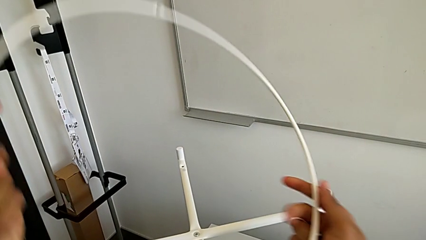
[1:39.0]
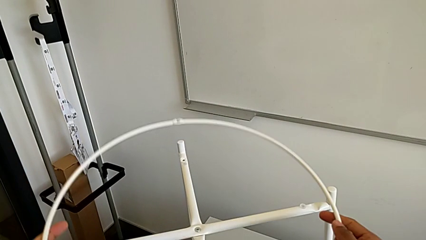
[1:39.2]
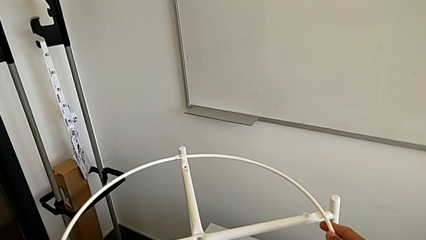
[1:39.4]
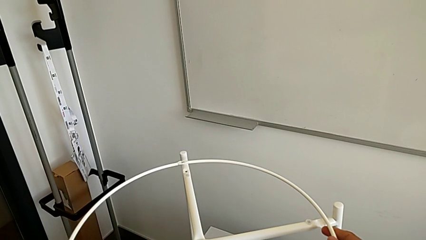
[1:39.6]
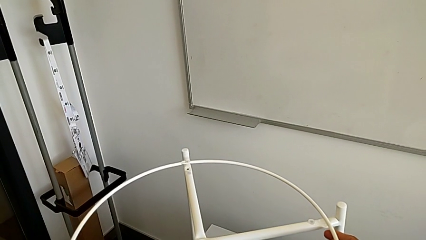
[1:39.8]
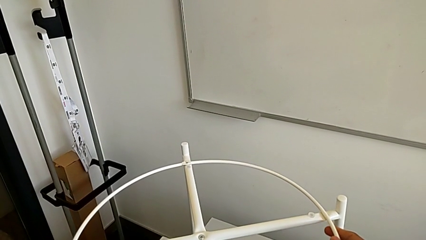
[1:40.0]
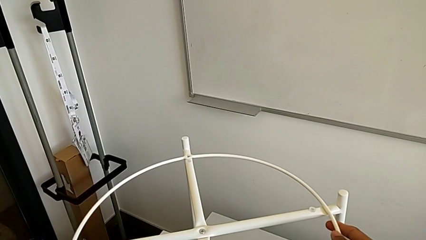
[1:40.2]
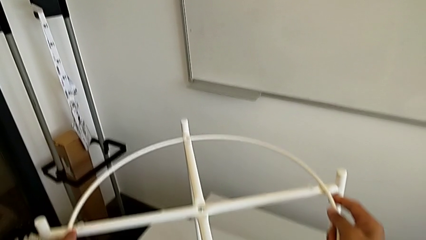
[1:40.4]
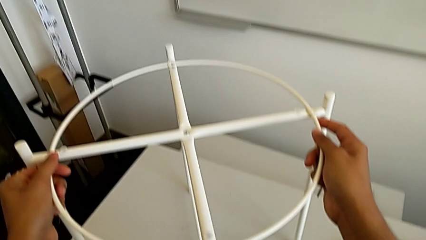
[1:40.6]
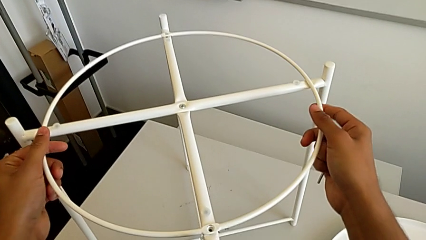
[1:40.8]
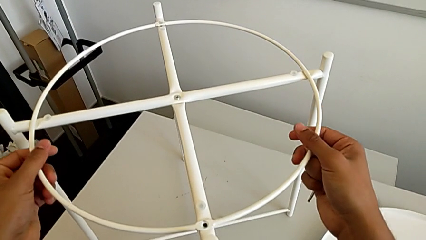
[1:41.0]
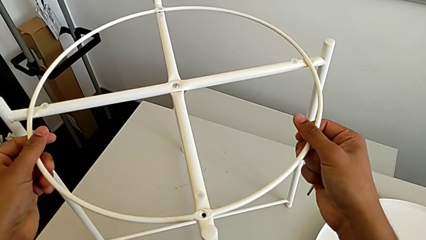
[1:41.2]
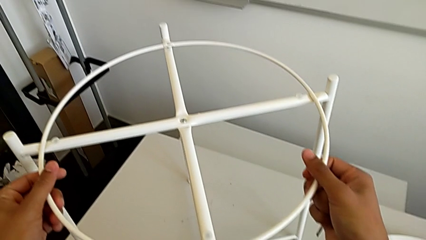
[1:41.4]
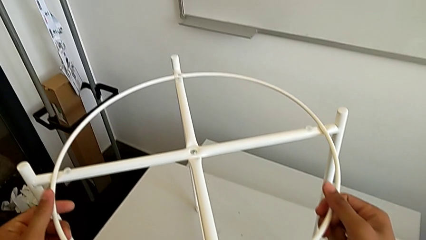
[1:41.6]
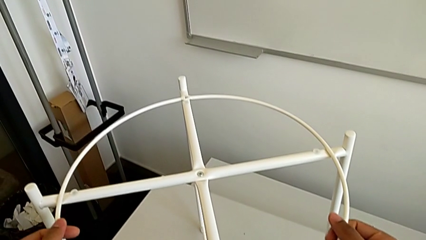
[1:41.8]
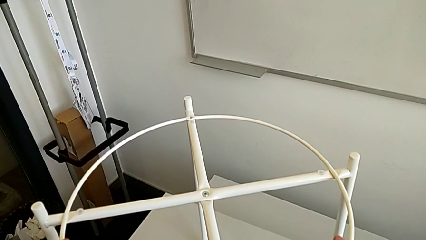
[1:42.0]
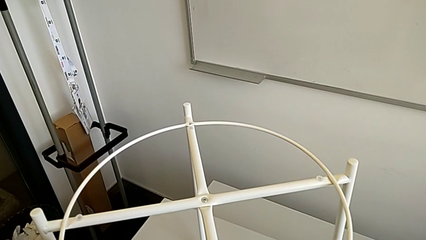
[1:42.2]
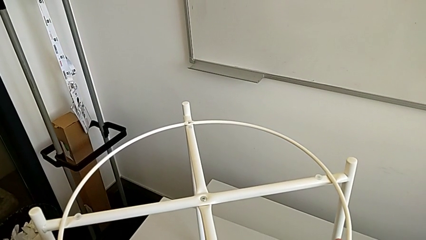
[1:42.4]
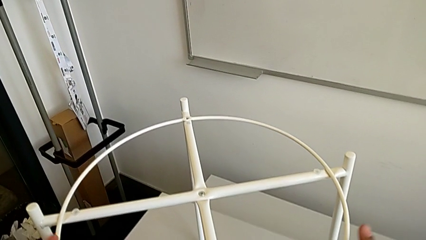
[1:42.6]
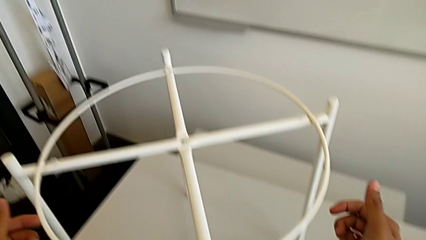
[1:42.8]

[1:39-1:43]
The camera wearer is assembling the circle around the legs. They place the circle.

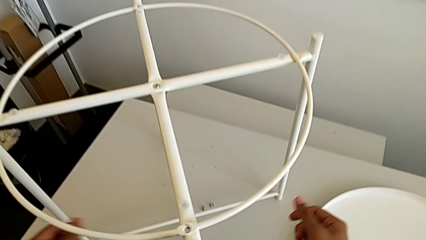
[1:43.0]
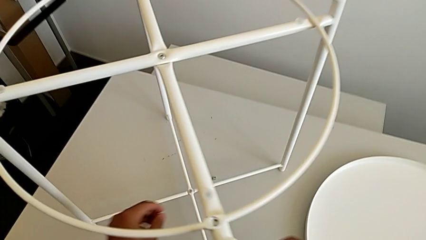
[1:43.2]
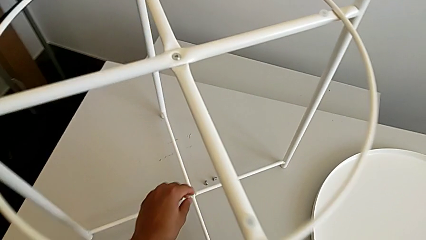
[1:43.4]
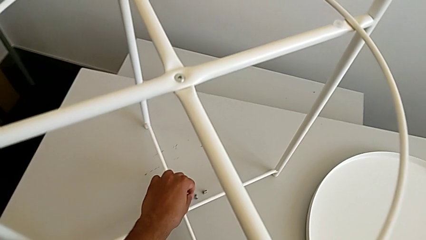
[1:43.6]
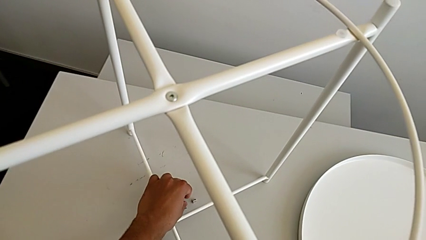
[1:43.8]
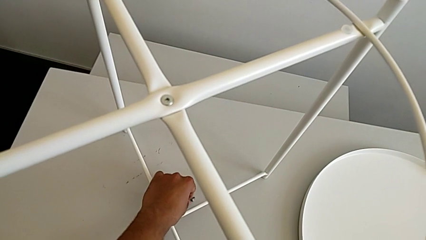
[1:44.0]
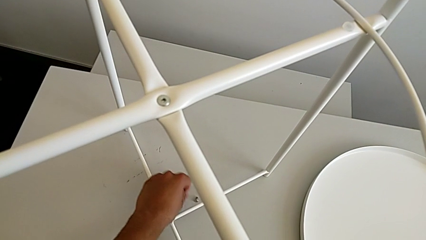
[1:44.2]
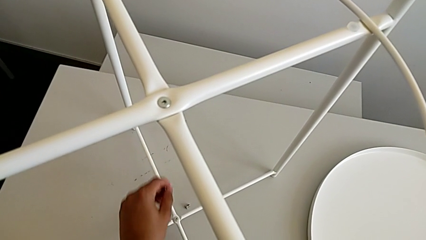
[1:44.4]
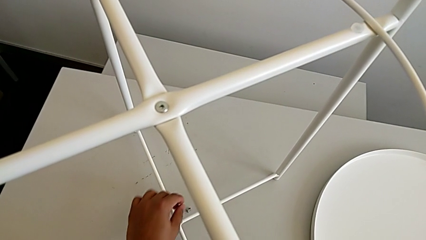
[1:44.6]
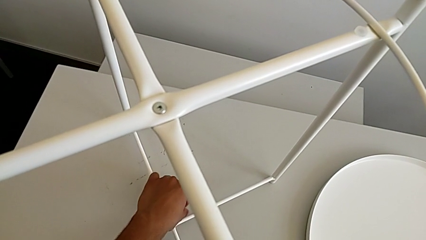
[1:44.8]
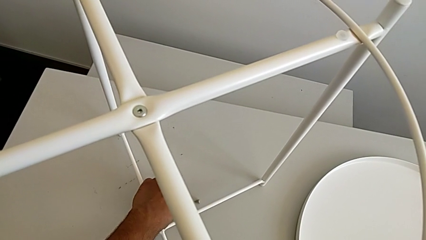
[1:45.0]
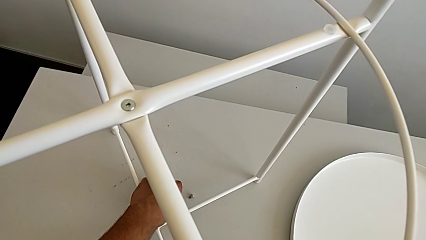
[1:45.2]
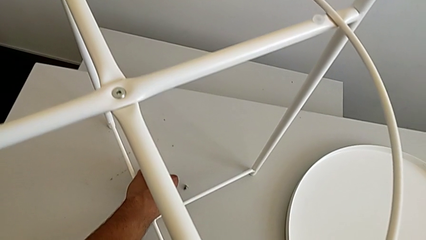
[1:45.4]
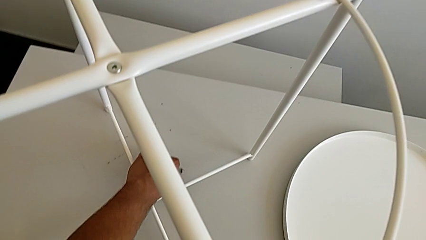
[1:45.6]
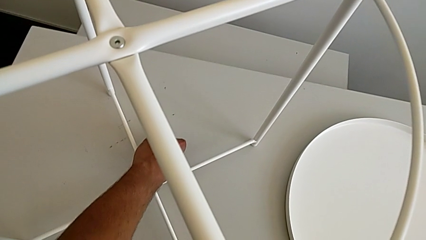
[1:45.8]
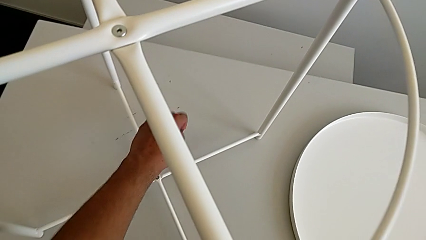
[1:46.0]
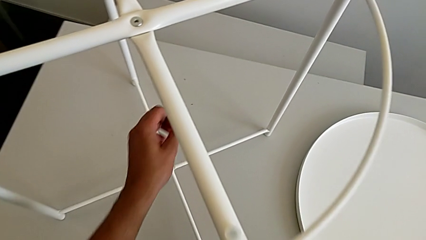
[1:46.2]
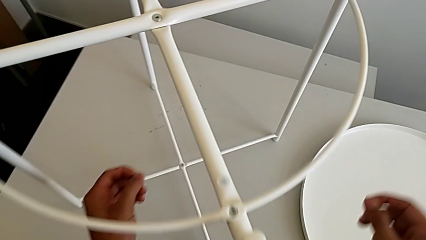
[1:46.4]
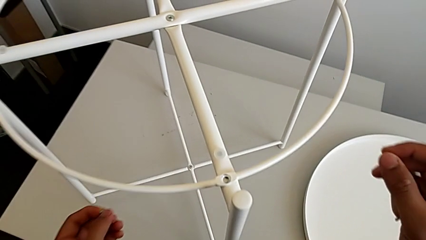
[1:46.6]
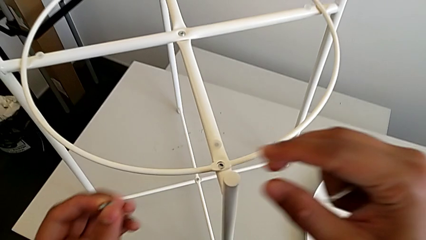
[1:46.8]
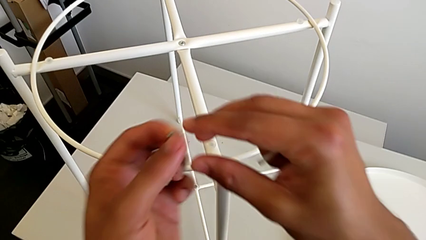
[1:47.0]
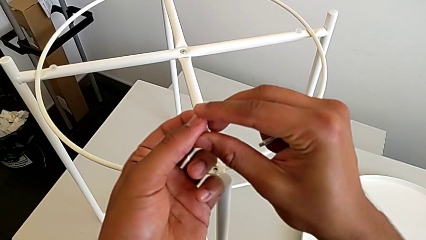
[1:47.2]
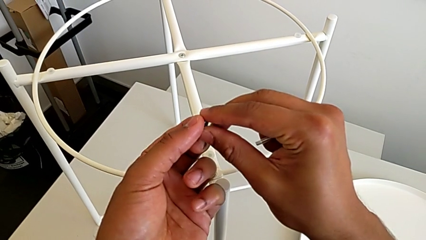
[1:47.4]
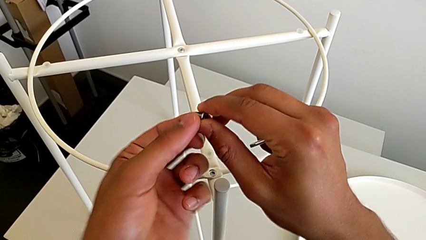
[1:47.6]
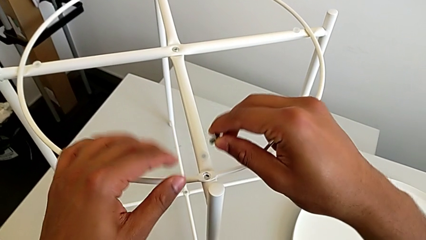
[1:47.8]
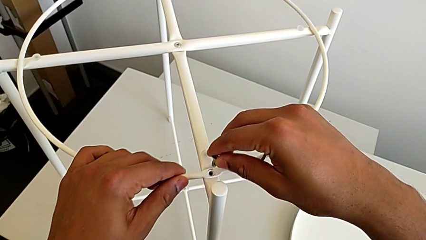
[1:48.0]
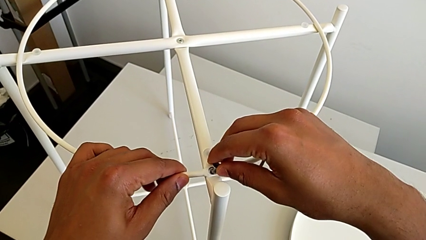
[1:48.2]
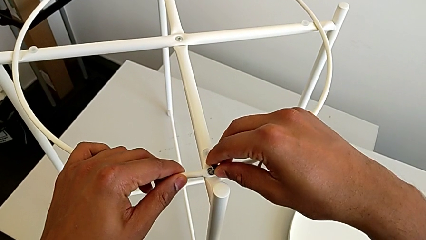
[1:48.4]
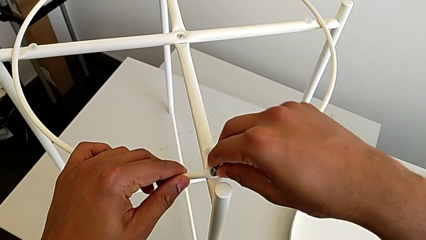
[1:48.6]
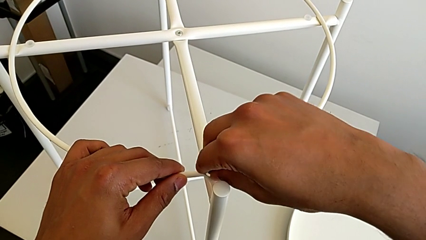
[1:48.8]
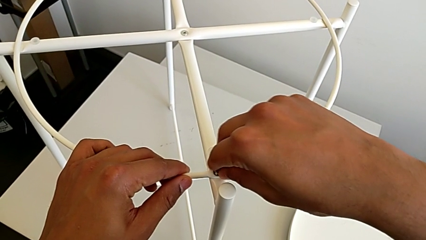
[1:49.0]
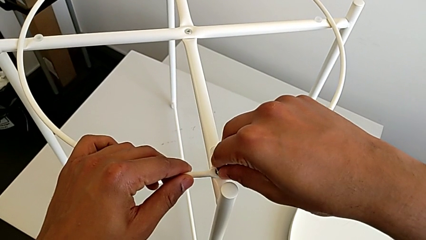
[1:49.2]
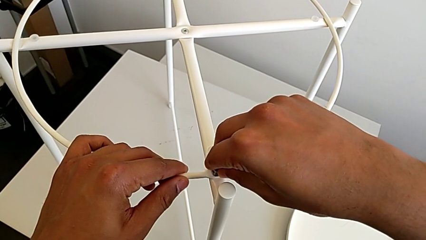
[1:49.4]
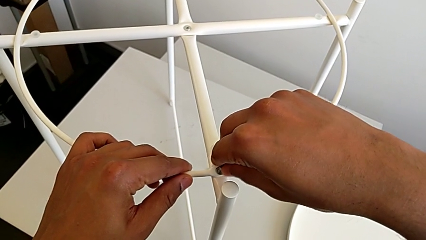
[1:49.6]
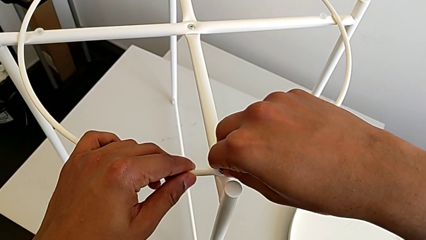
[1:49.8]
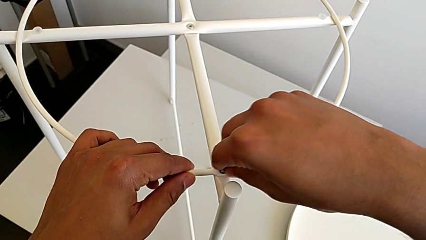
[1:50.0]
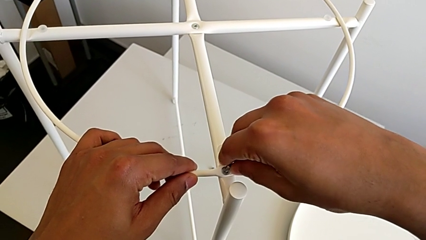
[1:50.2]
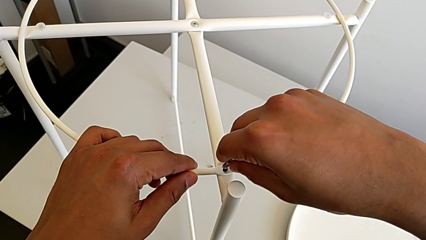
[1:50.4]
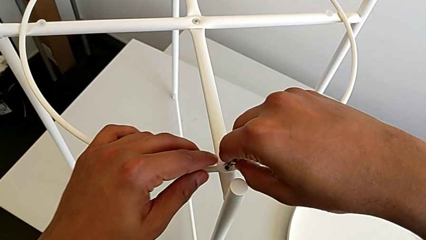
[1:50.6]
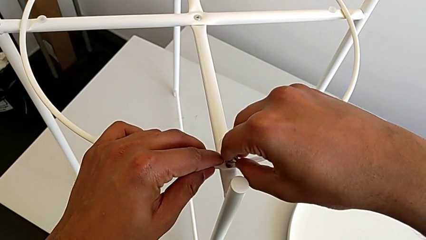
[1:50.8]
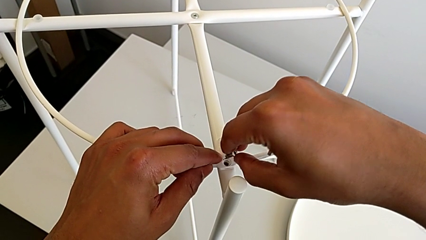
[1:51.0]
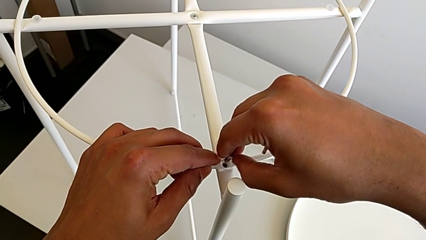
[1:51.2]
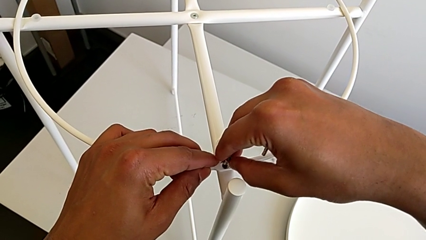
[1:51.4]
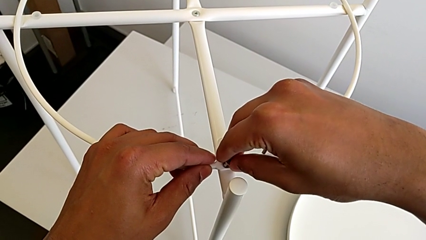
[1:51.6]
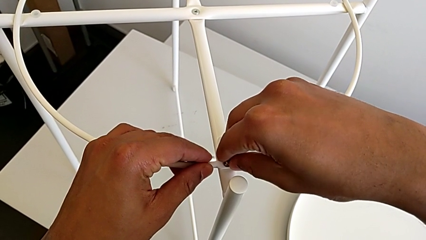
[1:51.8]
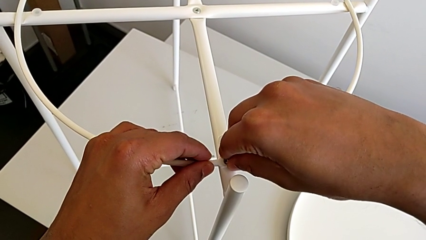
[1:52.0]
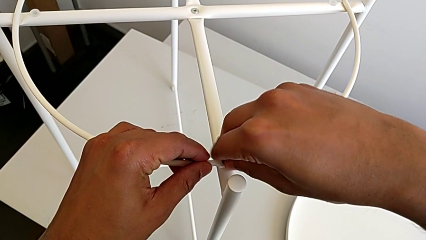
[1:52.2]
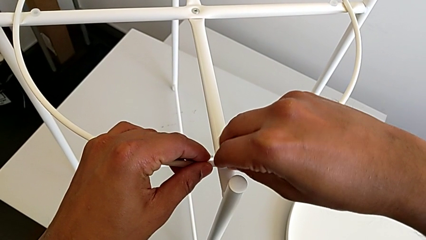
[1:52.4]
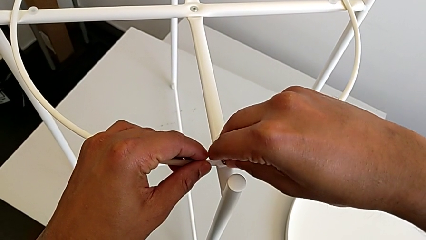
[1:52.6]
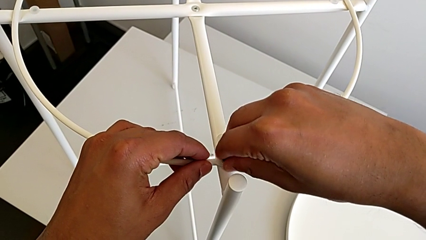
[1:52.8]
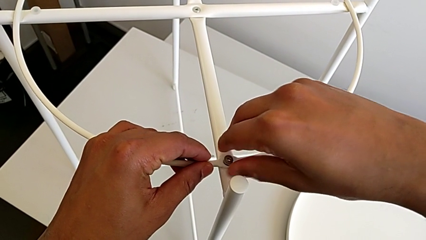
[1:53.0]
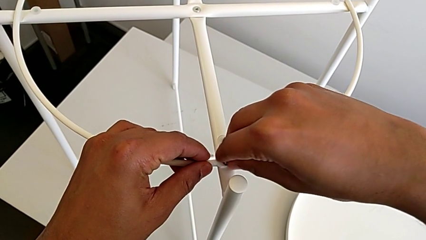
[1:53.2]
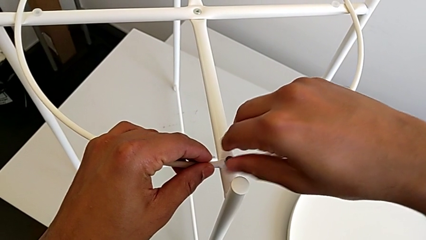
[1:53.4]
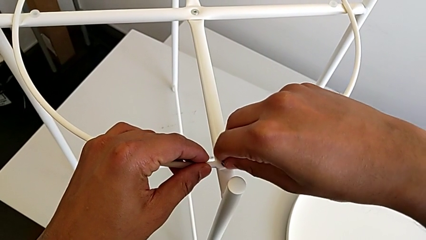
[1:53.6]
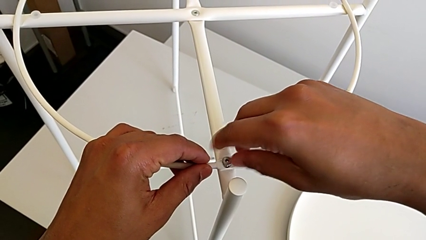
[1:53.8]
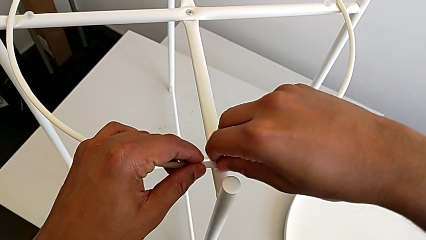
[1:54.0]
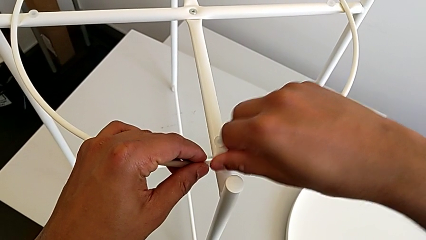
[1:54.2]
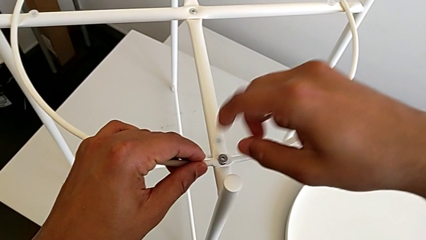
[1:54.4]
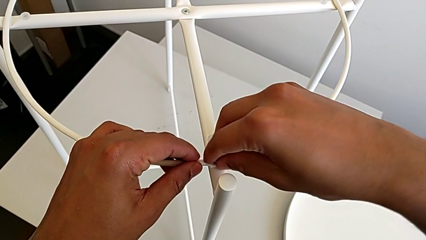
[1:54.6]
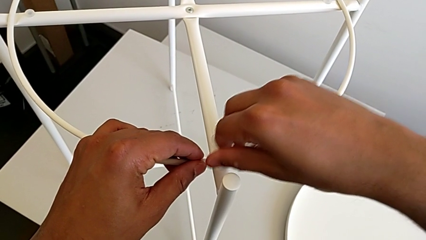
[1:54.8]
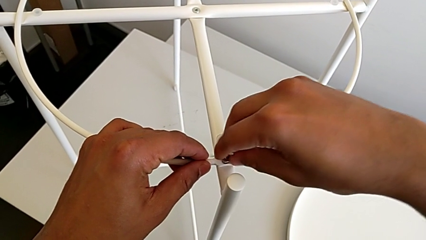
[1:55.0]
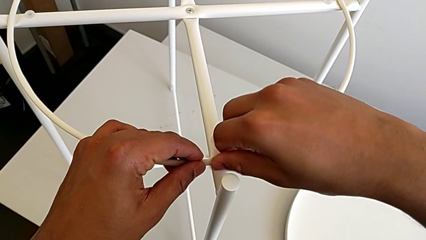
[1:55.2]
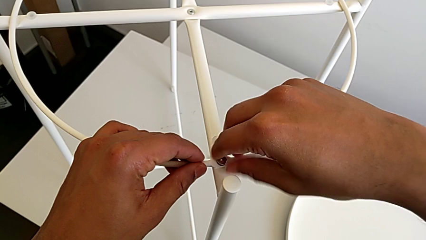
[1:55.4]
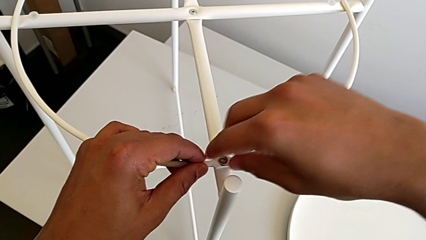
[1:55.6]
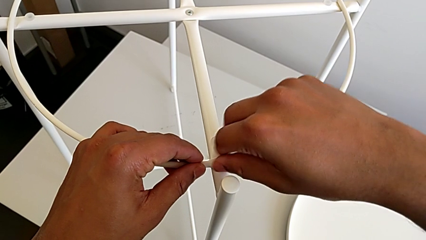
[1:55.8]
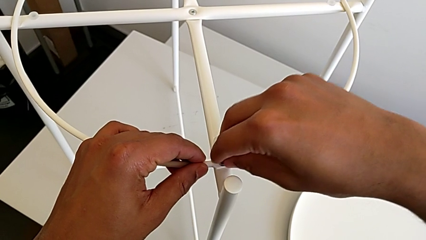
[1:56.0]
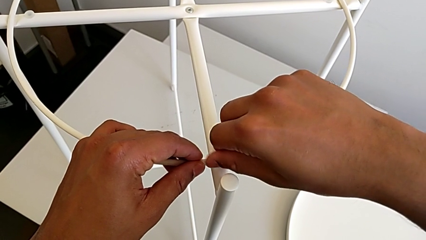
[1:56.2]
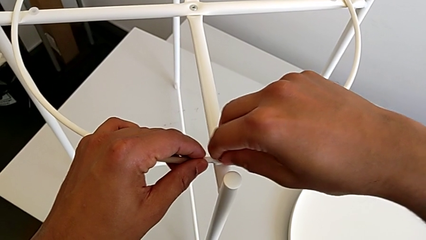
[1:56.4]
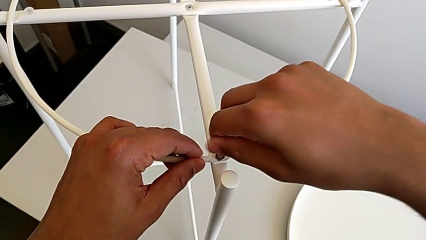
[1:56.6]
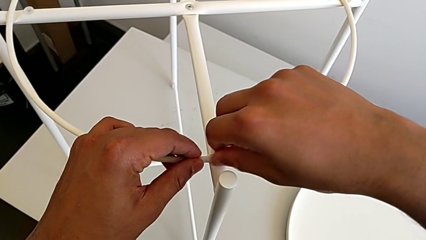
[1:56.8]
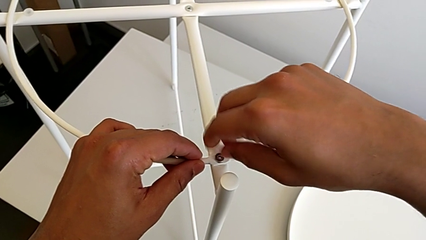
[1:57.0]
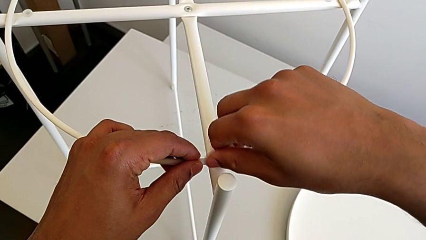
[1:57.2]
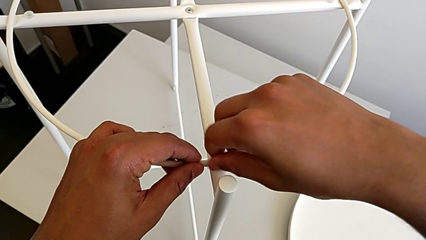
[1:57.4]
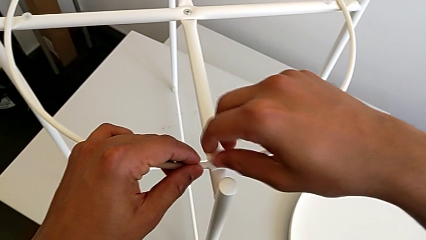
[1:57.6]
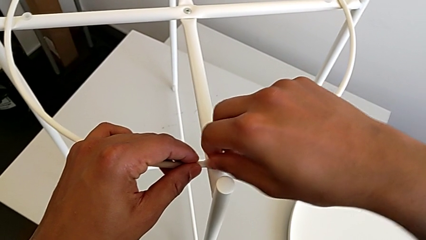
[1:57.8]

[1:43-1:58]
The camera wearer is screwing the first hex socket head into the circle. They grab the first hex socket head, grab the hex socket head, insert it and screw it.
